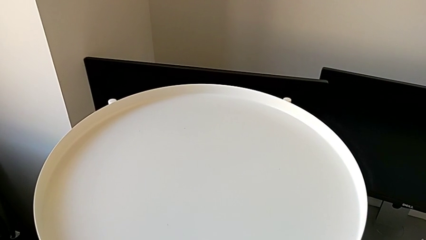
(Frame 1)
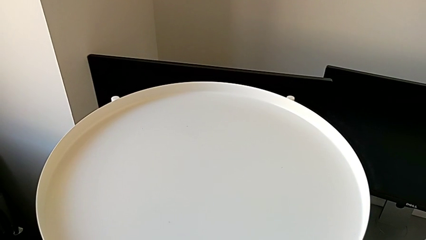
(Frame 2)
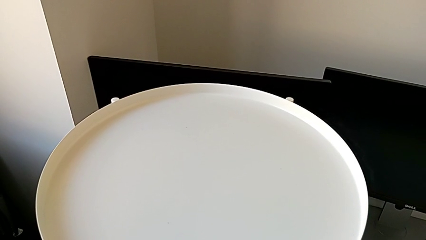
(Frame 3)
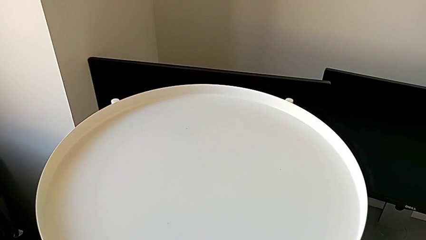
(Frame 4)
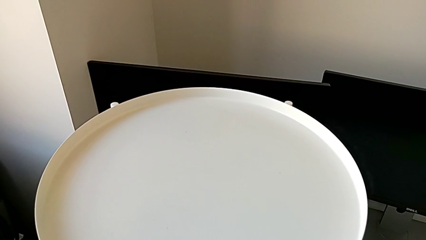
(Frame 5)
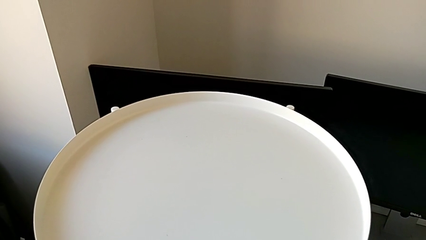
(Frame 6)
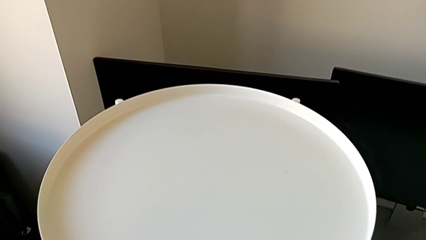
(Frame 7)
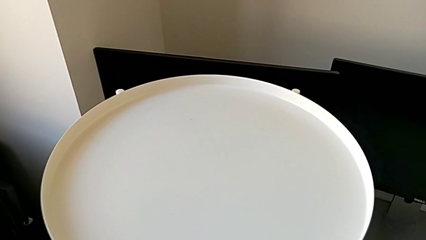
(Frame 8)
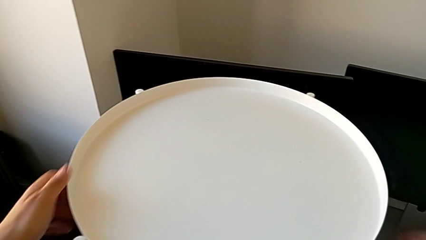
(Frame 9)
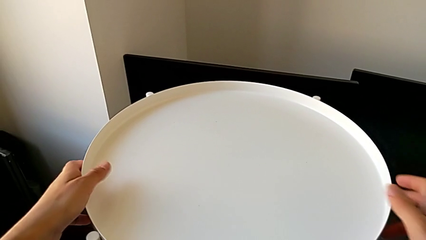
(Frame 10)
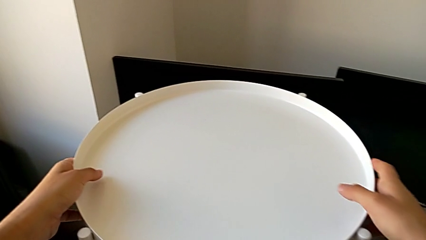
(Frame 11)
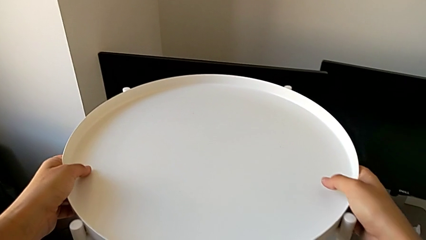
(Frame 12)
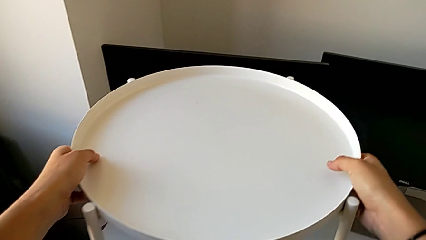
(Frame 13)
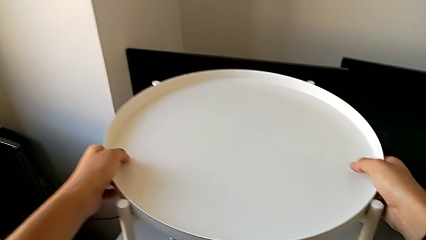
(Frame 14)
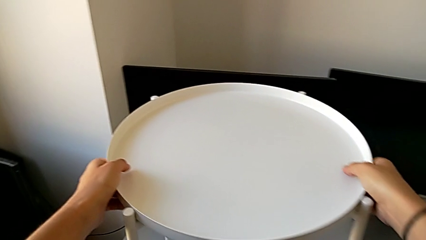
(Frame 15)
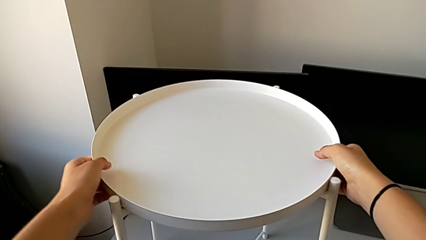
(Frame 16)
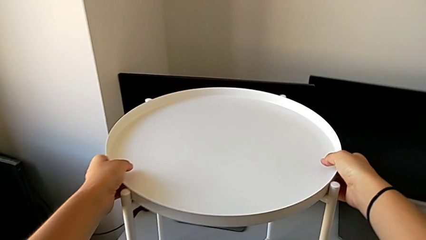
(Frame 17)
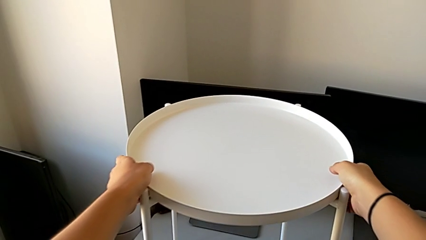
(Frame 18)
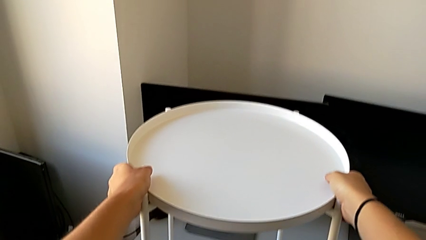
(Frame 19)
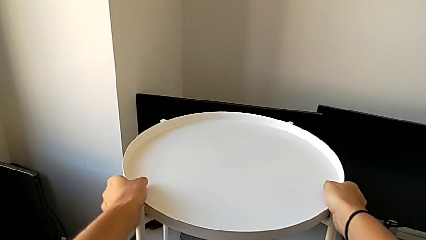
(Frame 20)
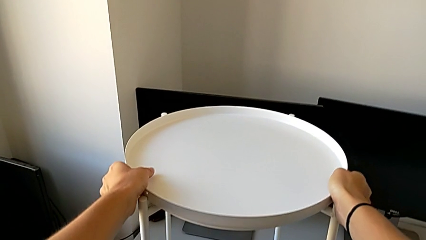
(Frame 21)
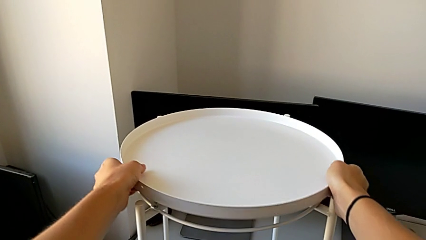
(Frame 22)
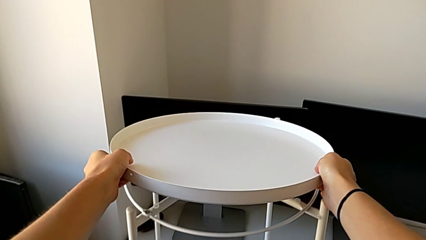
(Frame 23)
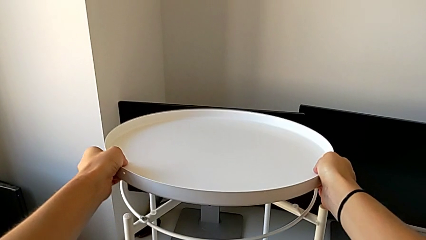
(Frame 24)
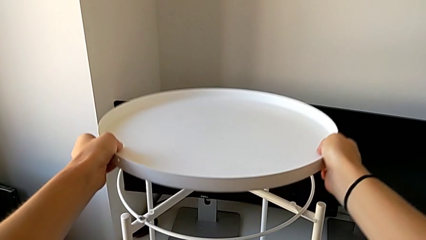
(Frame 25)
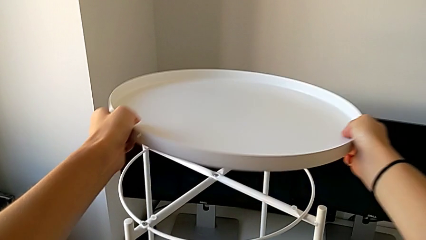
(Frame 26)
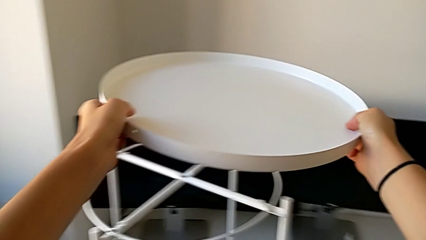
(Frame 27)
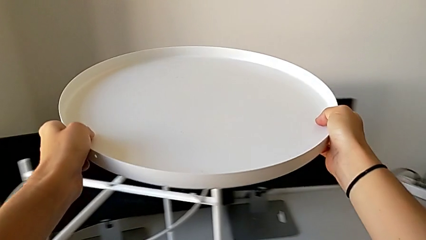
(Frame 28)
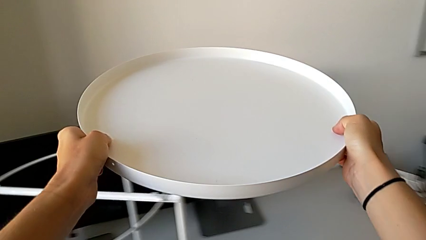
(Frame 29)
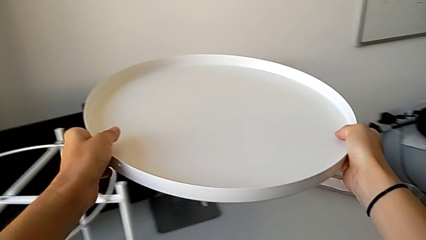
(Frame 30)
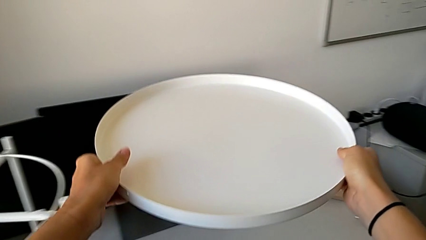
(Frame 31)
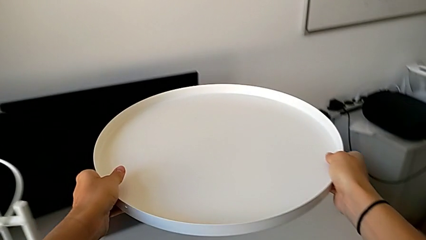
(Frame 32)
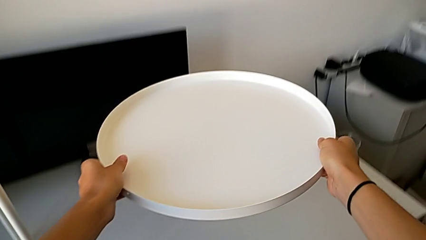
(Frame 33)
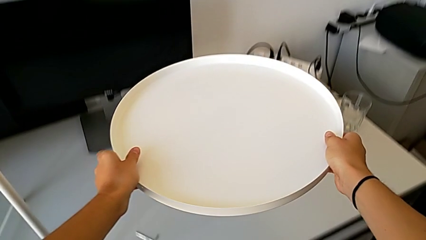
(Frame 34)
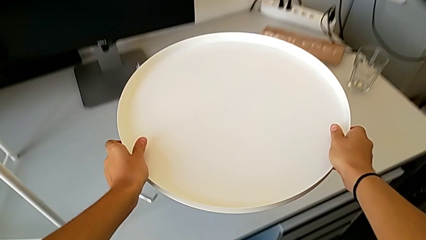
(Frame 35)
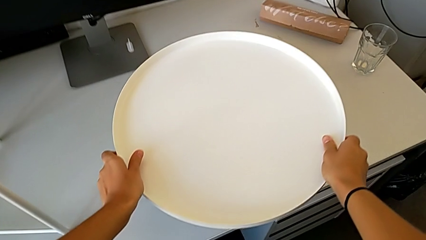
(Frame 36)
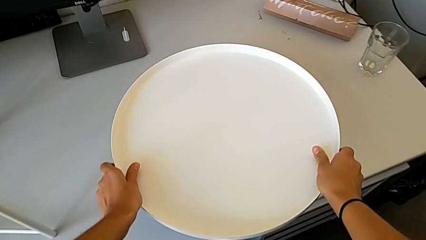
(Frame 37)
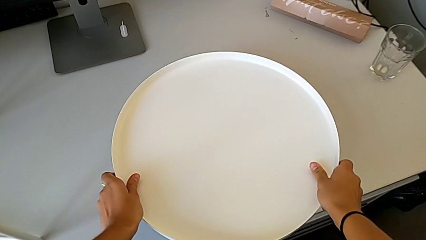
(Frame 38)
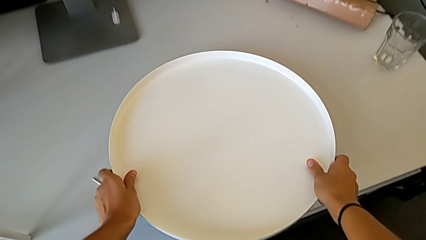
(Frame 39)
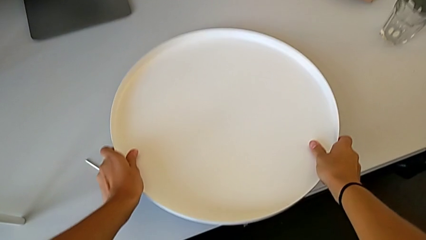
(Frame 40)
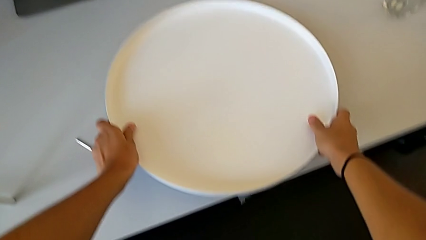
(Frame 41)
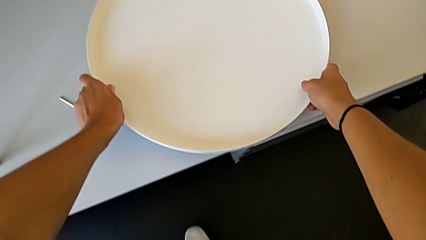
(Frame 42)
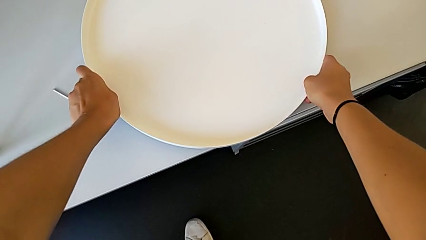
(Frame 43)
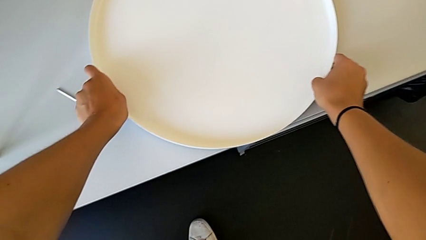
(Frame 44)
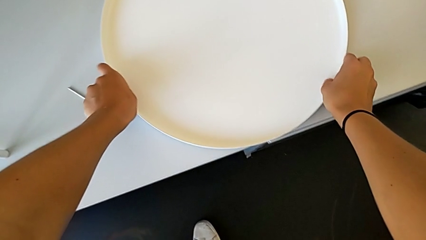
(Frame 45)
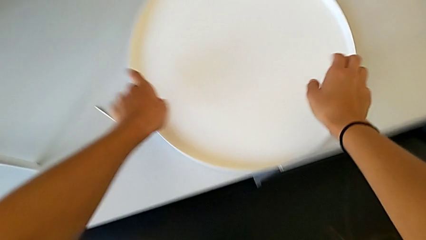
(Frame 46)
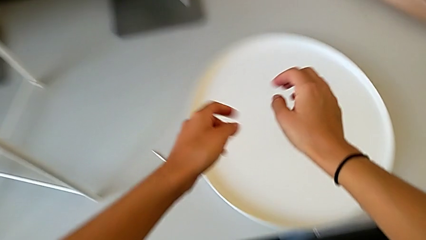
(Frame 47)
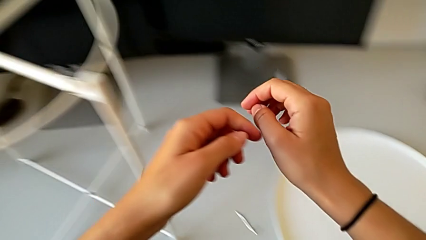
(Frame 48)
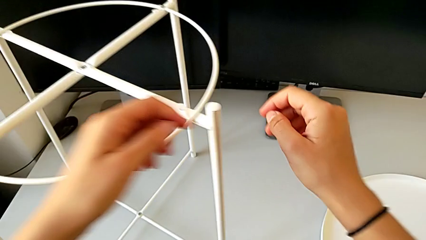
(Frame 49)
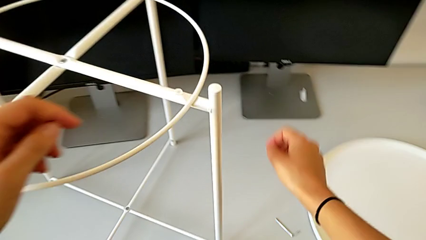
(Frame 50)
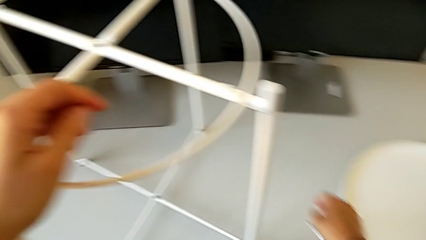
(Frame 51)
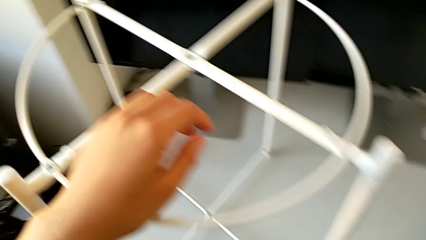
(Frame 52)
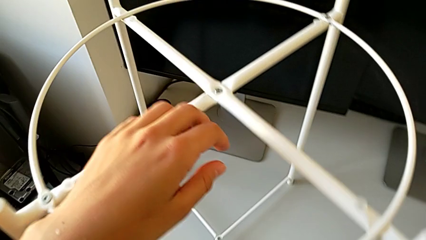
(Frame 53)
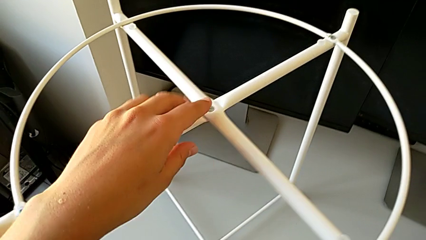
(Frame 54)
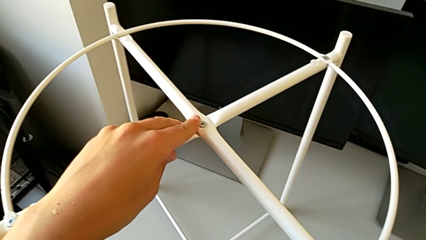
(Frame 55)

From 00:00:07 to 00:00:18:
The camera wearer disassembles the tray. They grab the tray, disassemble it and place it. They approach the tray table with the left hand and grab the Allen wrench.

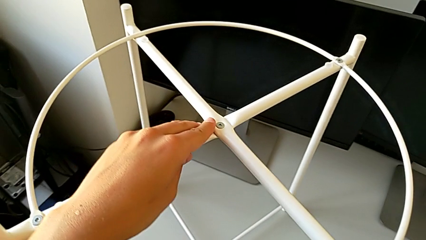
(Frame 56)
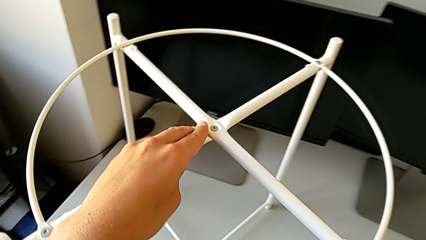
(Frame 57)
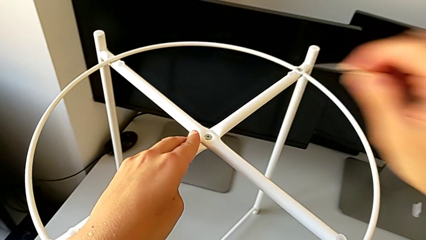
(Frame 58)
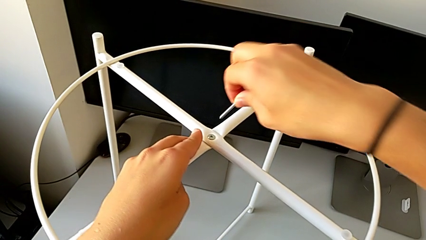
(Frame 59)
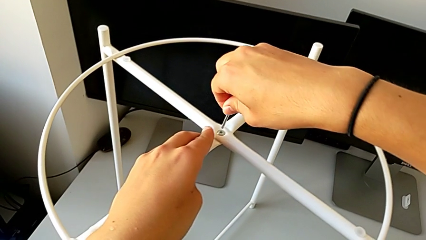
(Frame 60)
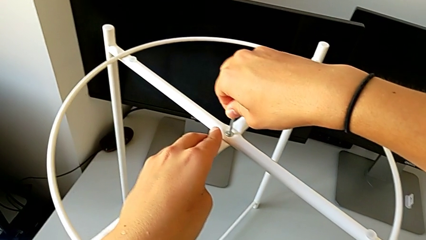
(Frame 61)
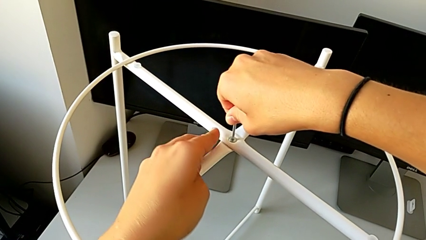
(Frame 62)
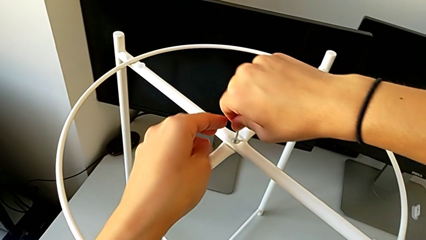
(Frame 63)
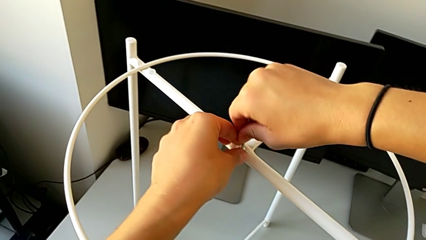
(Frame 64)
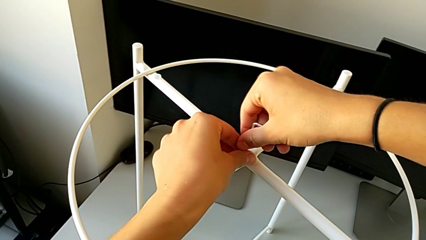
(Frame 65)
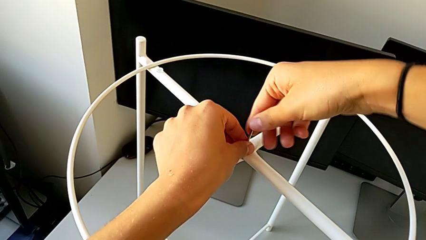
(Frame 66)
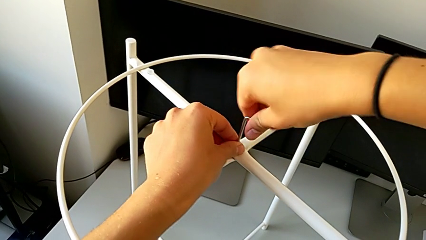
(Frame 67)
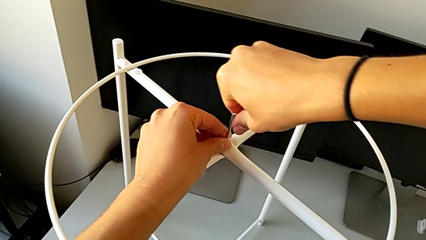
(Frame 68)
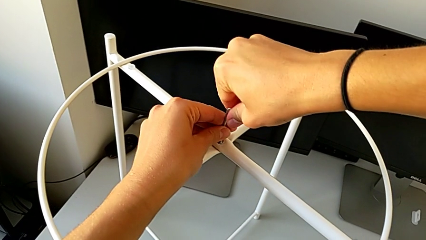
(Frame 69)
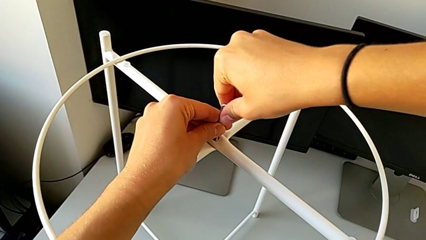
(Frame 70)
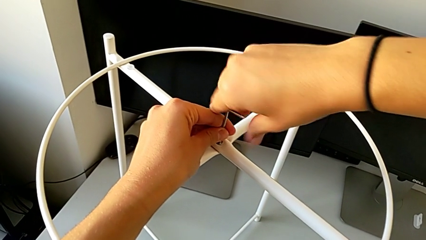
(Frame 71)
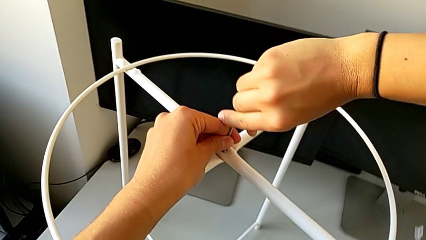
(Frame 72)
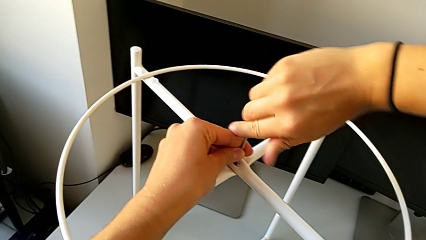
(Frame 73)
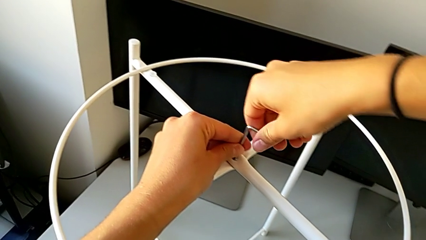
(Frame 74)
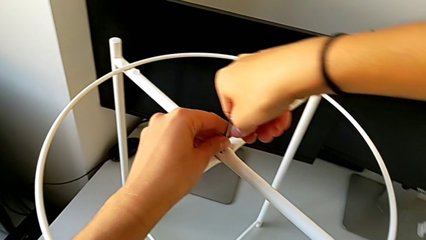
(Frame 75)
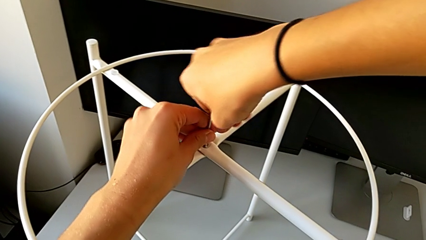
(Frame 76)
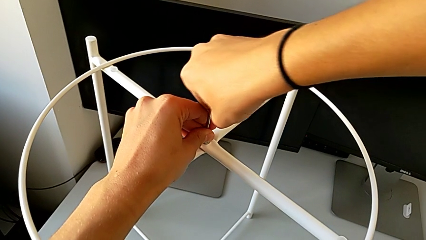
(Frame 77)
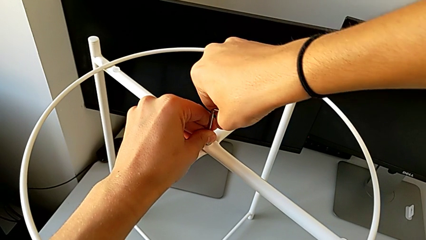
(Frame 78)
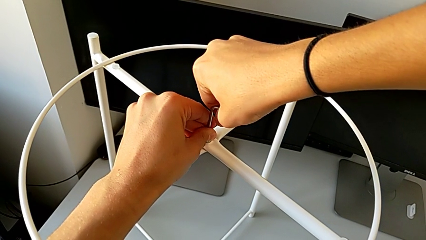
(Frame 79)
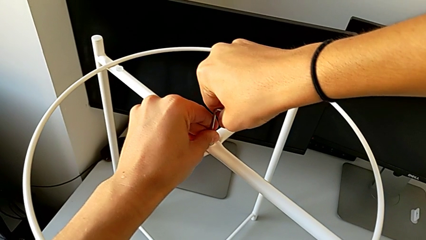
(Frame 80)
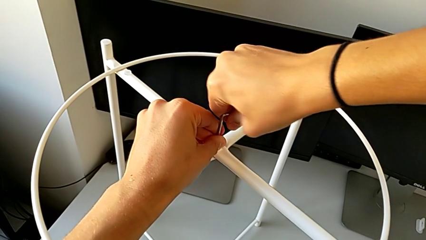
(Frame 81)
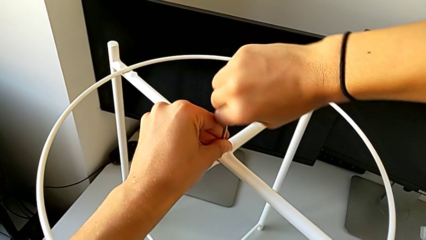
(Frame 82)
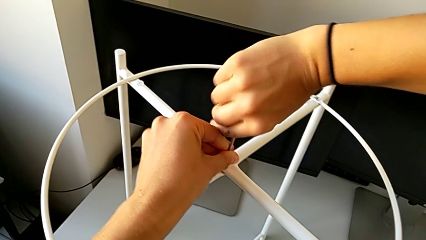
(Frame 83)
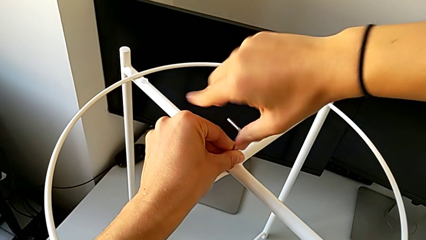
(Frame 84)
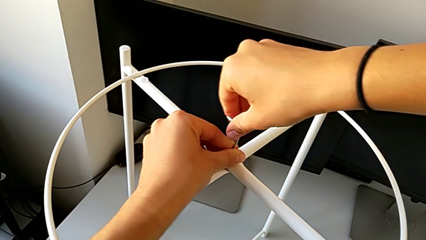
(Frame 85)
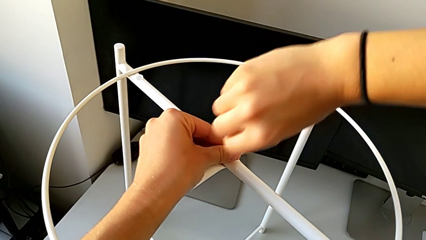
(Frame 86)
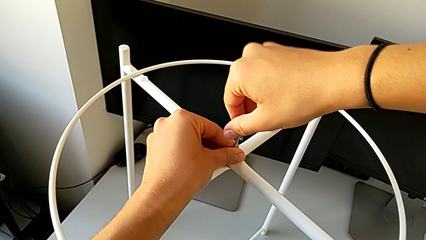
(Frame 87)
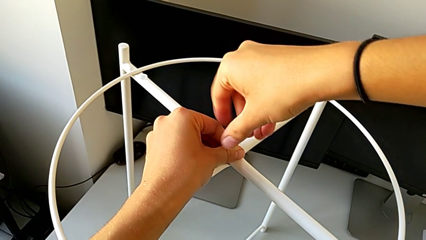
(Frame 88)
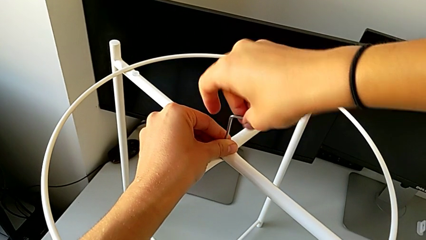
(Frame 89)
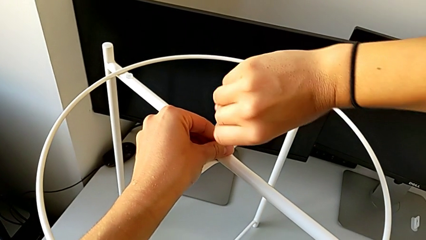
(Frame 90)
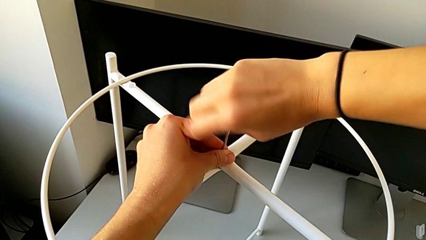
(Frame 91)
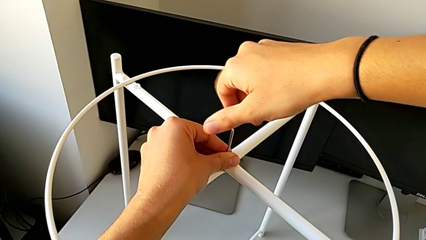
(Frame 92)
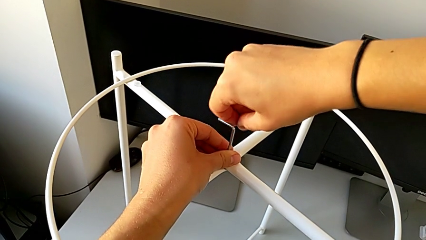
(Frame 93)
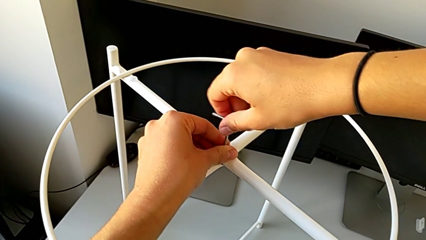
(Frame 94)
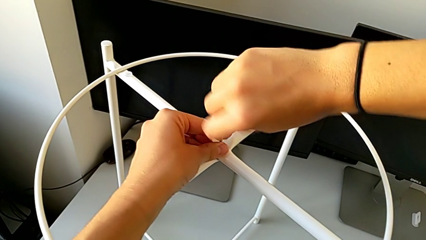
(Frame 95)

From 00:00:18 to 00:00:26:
The camera wearer is unscrewing the hex socket heads of the circle. They approach the hex socket head, insert it and unscrew it.
